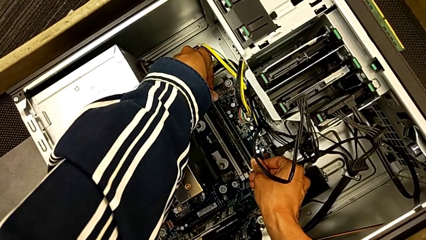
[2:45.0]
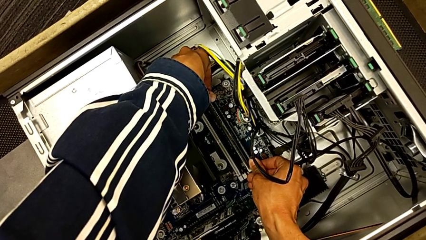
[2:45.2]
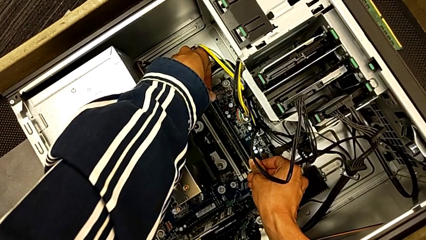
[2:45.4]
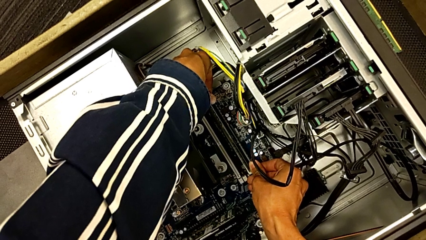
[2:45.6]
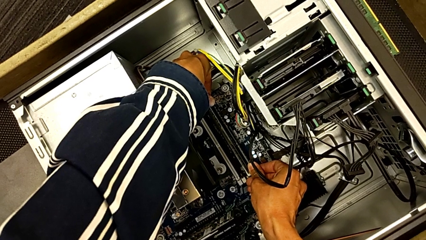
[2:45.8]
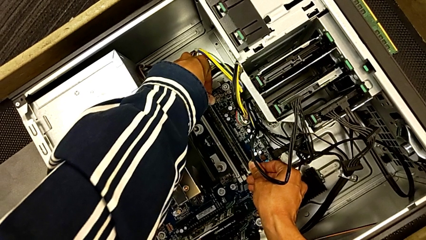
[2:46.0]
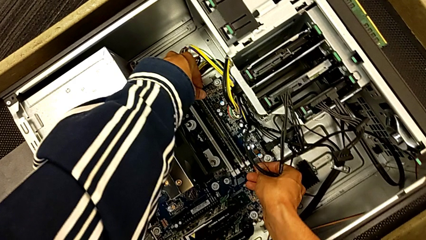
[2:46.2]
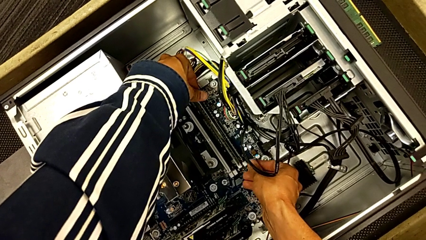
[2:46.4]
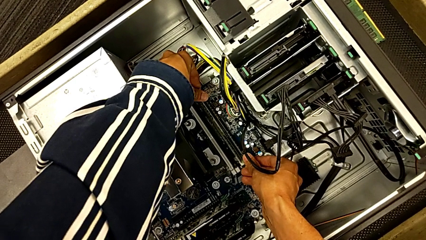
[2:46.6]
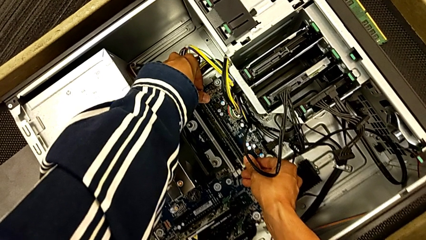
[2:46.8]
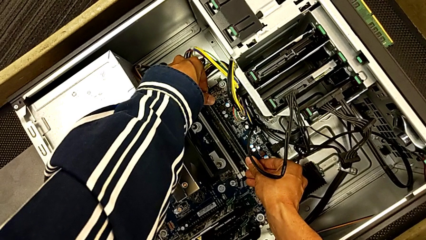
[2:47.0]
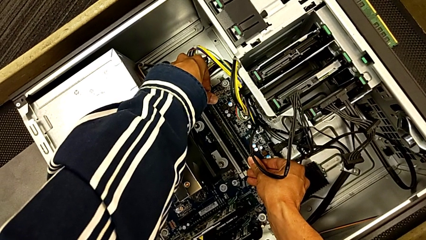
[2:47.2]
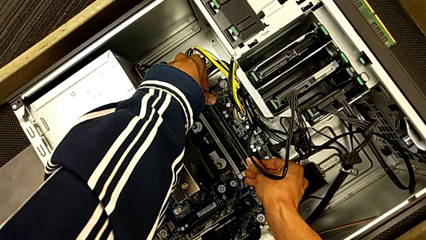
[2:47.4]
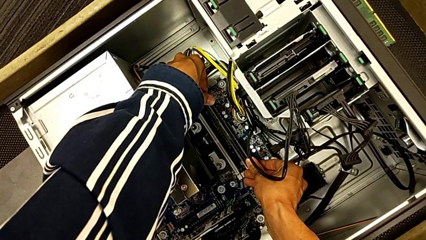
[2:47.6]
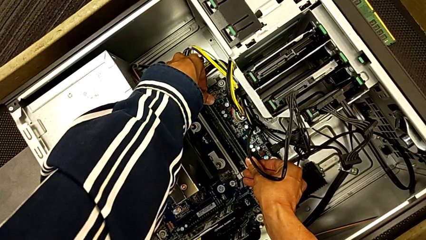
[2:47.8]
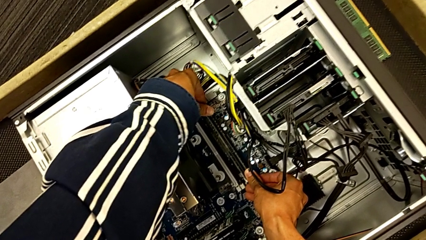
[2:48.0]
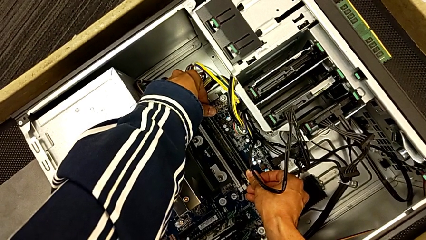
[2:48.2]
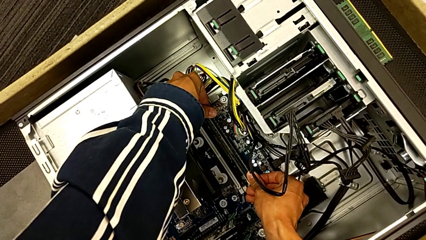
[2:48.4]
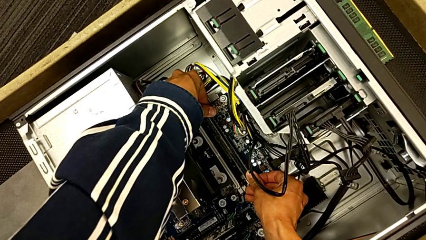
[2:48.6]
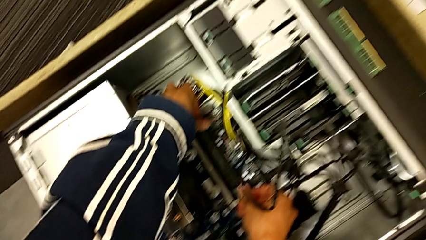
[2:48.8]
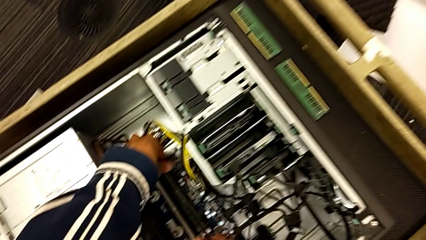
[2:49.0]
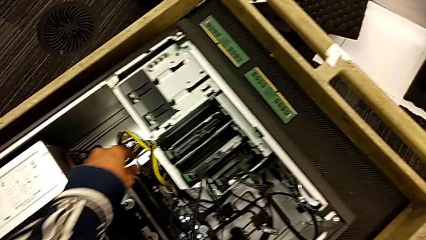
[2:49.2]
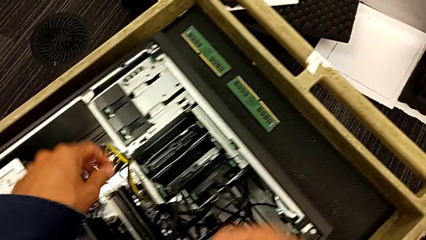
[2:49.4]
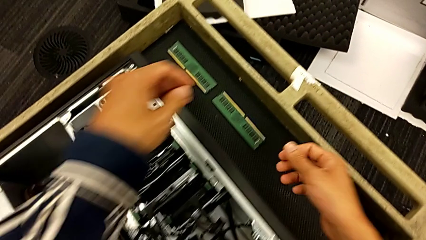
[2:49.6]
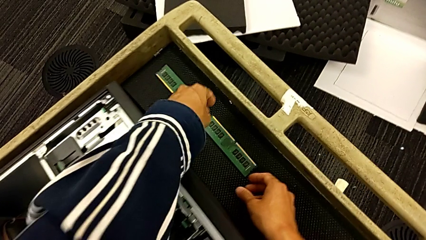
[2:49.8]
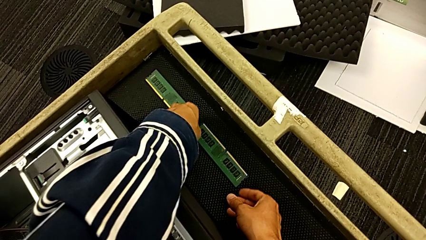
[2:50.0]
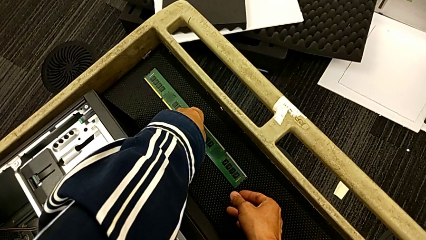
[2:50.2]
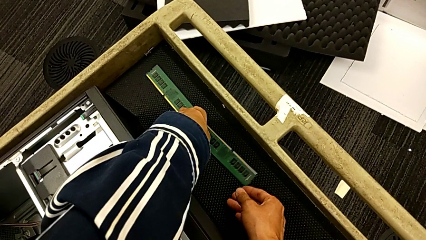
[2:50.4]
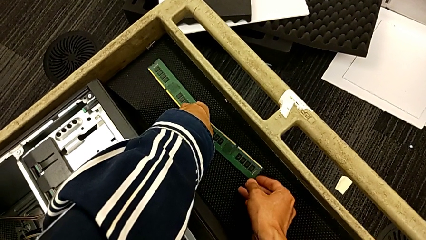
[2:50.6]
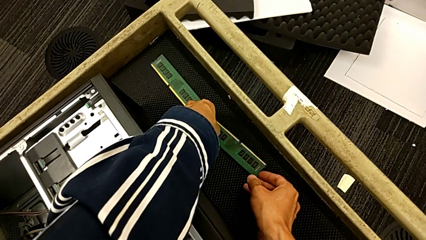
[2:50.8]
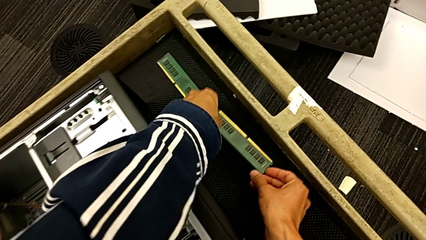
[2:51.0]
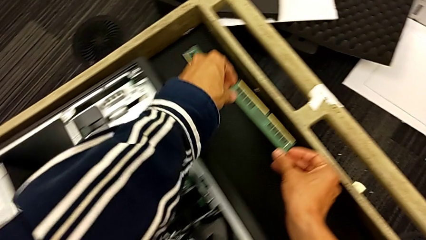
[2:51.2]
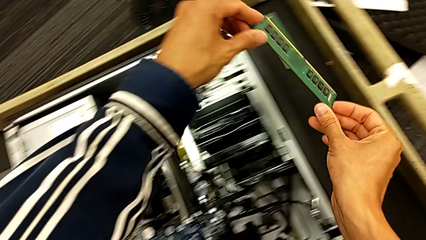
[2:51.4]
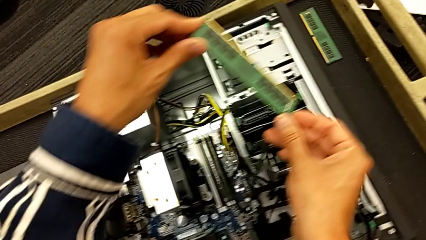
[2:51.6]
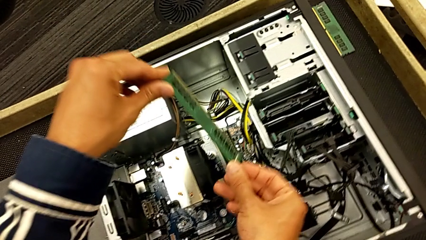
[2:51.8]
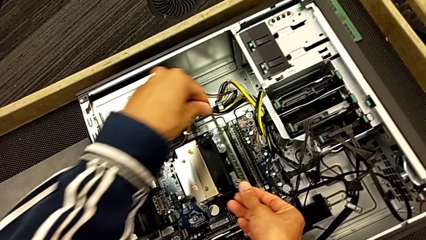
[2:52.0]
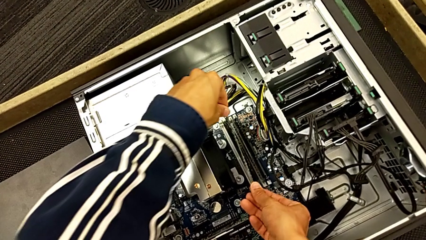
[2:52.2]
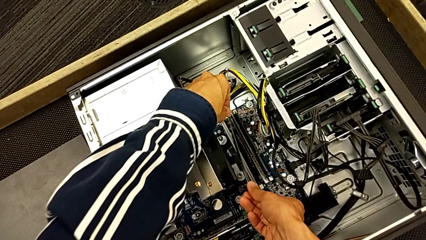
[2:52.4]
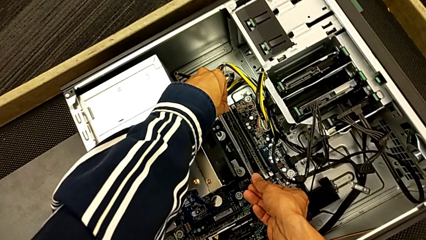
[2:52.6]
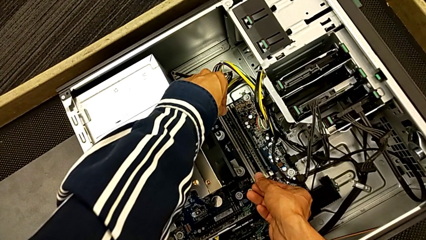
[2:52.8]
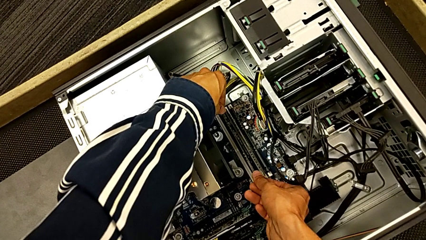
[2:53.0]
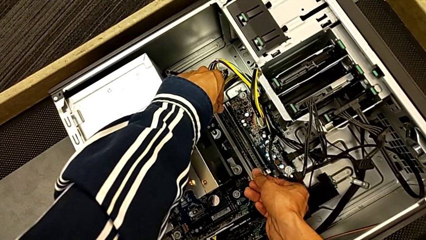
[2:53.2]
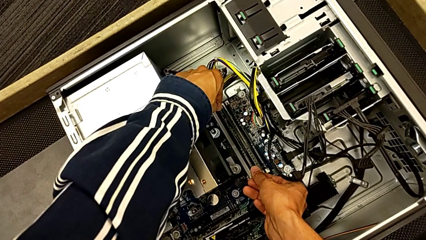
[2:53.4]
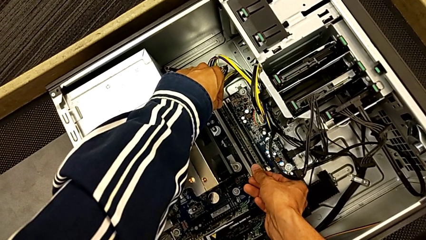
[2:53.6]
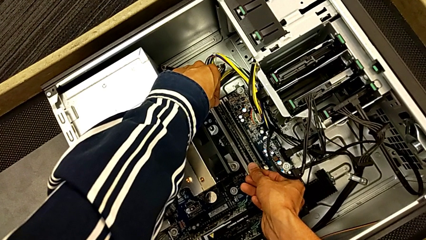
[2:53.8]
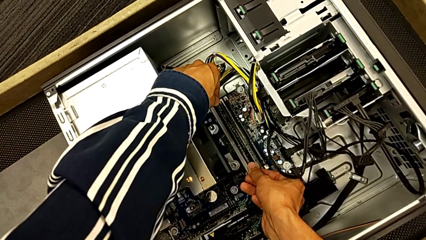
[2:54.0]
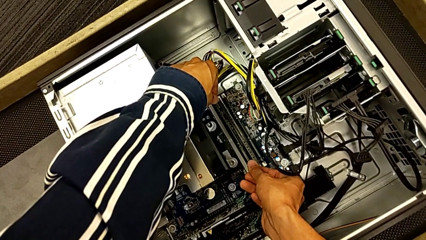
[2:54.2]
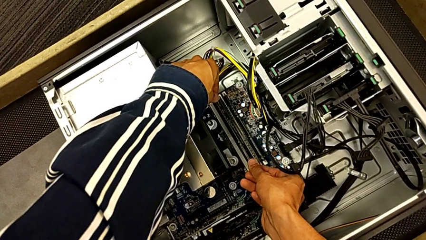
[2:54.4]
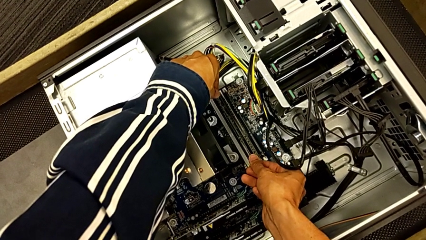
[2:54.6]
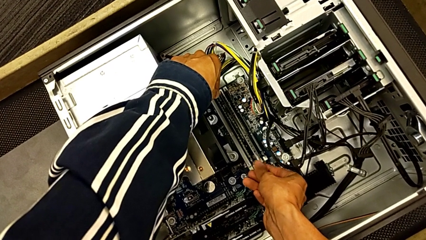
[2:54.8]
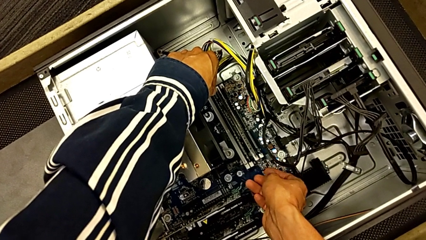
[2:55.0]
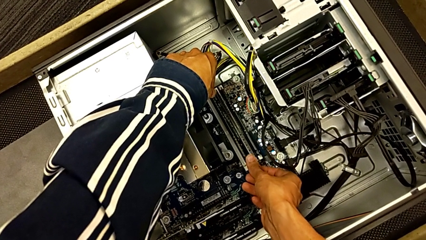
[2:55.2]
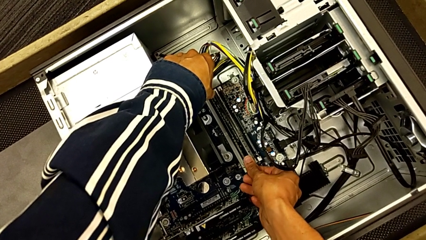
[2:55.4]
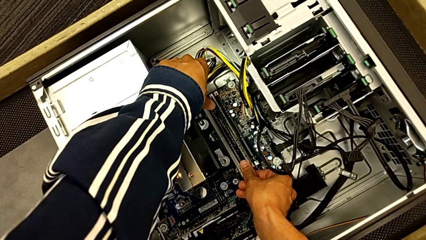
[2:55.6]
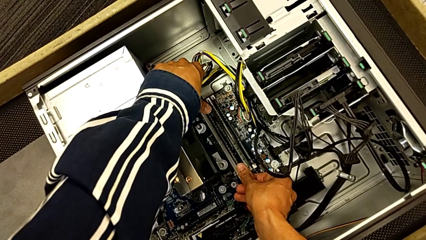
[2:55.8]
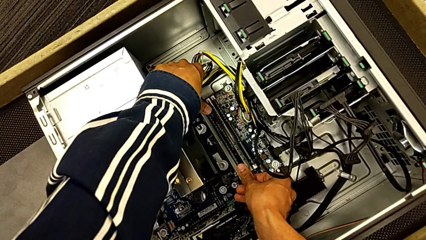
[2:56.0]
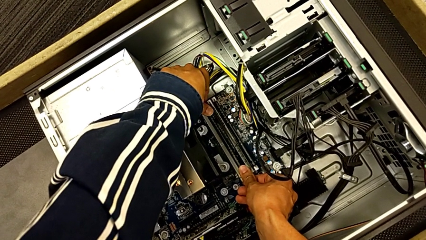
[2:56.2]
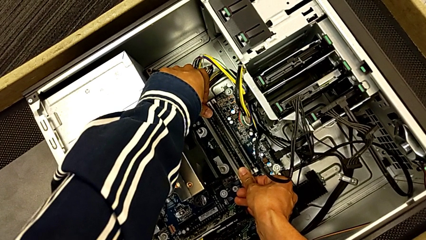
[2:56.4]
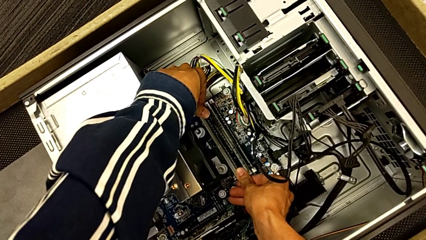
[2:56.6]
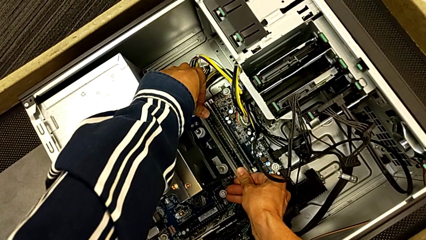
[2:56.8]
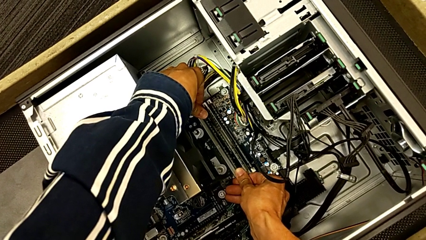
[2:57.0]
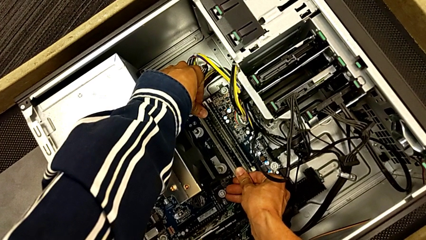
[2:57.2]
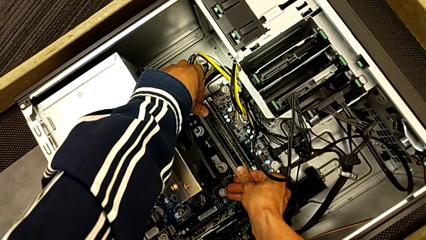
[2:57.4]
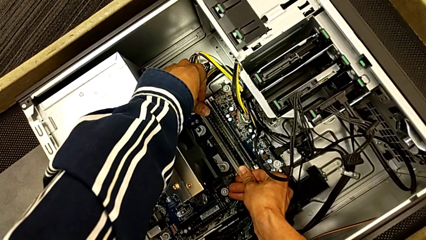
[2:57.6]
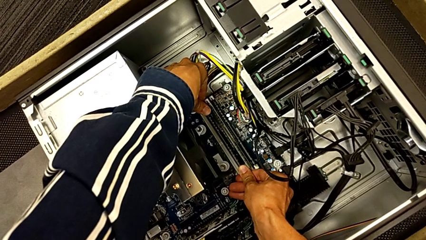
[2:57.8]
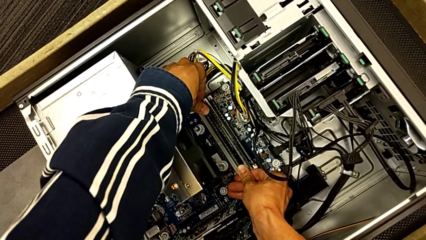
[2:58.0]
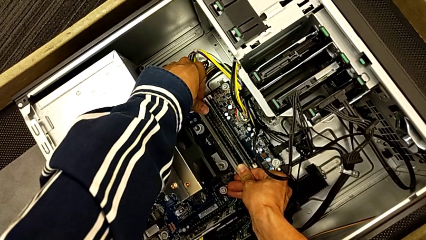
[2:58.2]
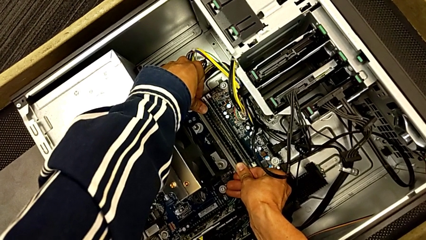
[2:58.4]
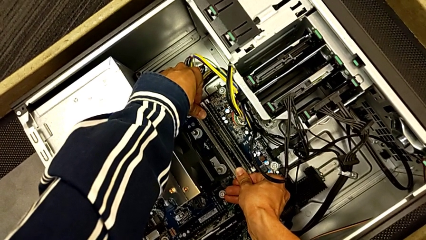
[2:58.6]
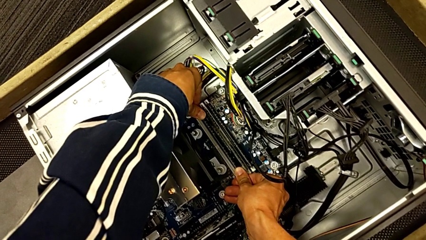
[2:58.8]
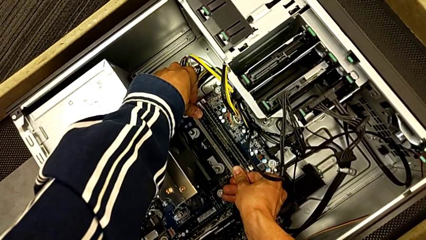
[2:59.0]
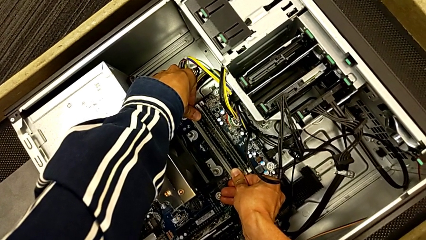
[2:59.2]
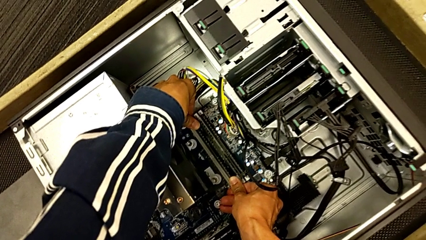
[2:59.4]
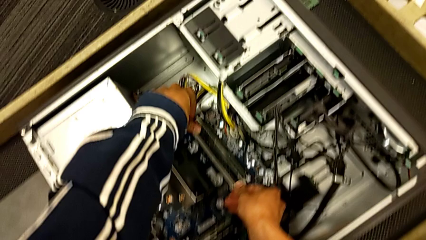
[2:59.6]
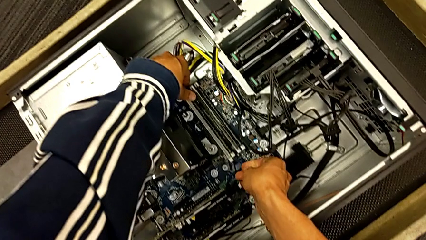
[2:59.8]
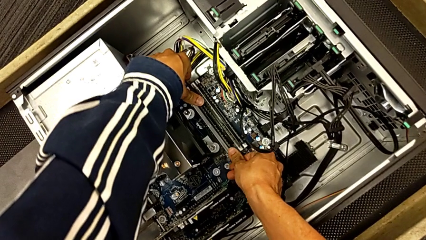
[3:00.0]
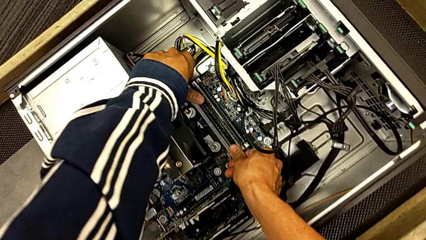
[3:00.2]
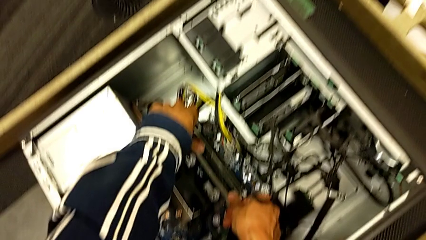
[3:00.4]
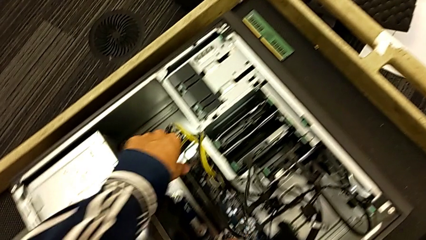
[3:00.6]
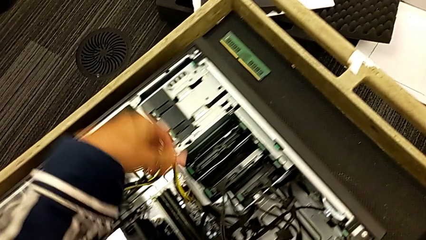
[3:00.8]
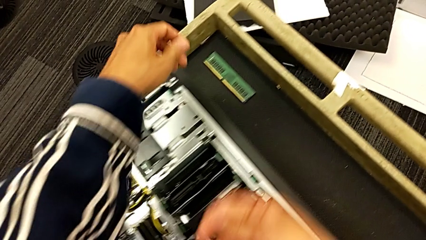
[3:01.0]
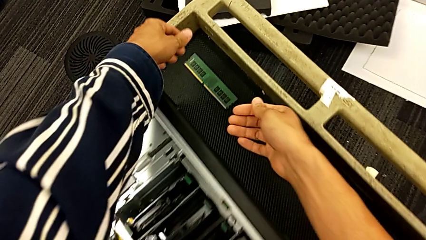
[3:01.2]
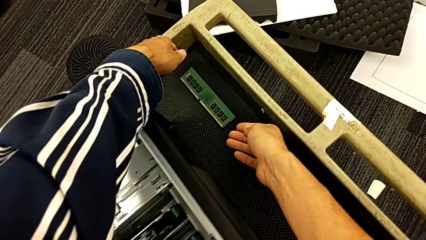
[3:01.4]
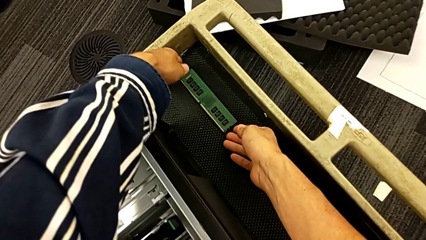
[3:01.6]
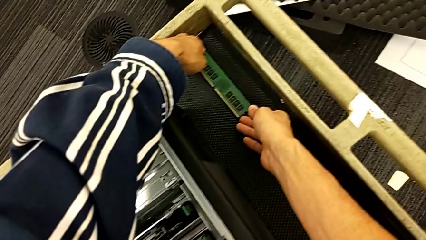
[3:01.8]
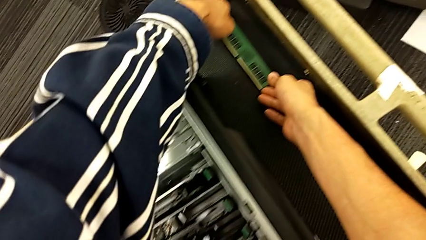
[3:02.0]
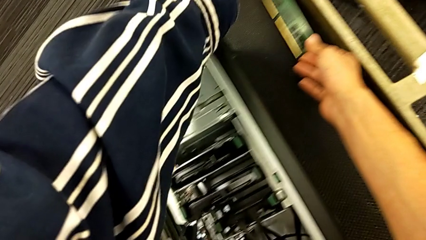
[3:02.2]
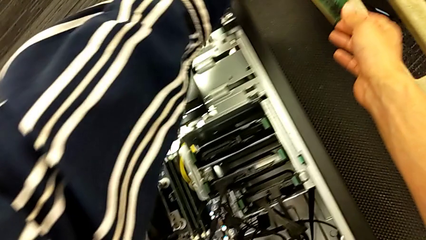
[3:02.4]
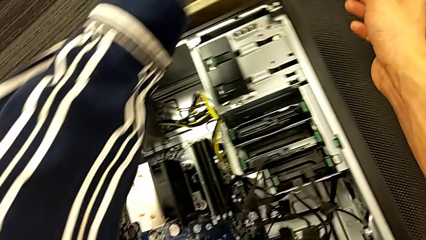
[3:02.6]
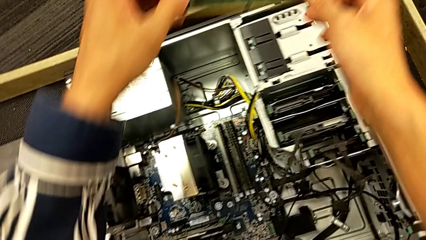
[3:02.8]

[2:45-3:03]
The camera wearer is inserting the RAM back into the computer tower. They keep pushing the fourth RAM, grab the second RAM, insert it and grab the first RAM.
